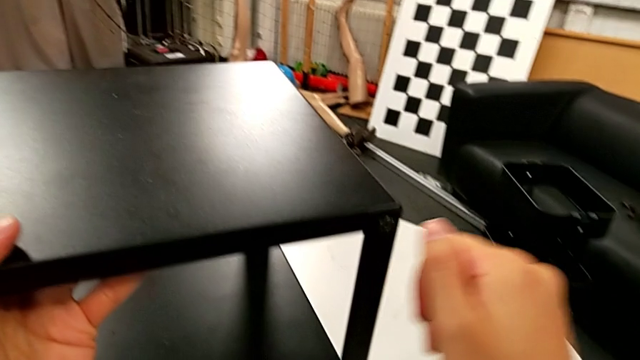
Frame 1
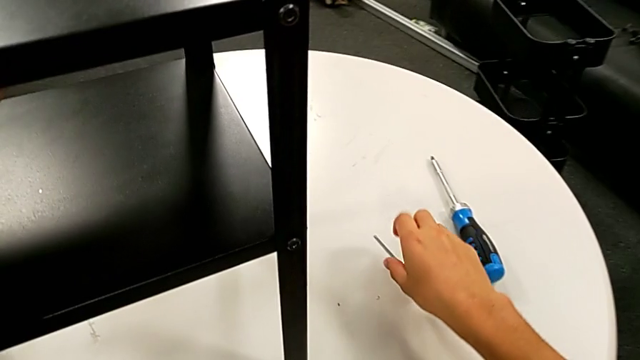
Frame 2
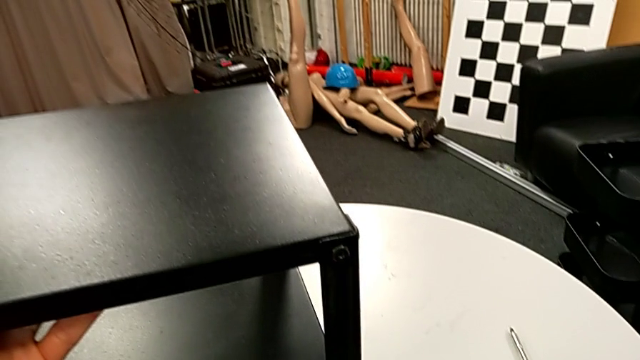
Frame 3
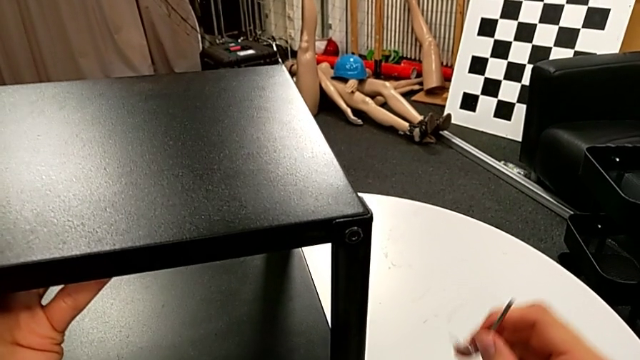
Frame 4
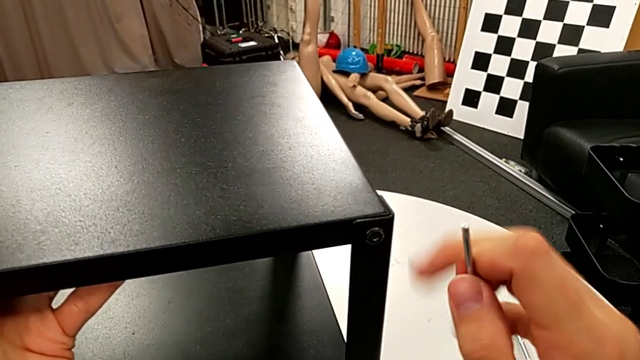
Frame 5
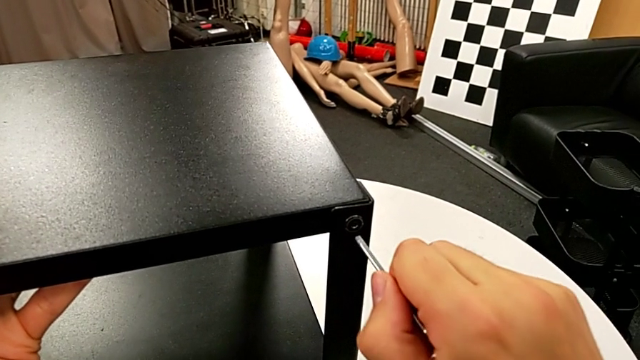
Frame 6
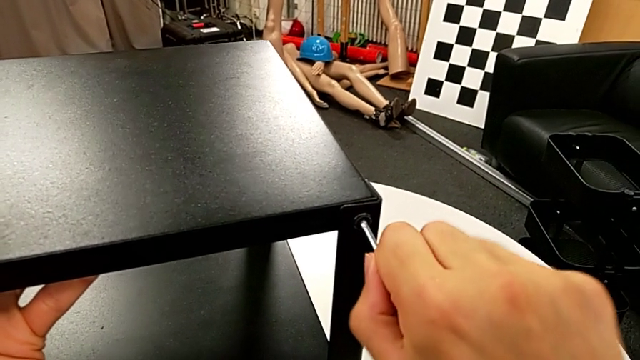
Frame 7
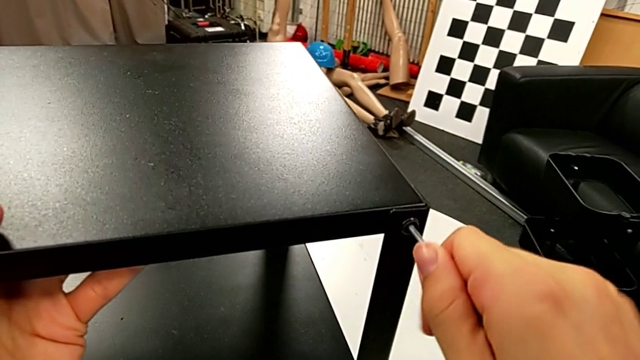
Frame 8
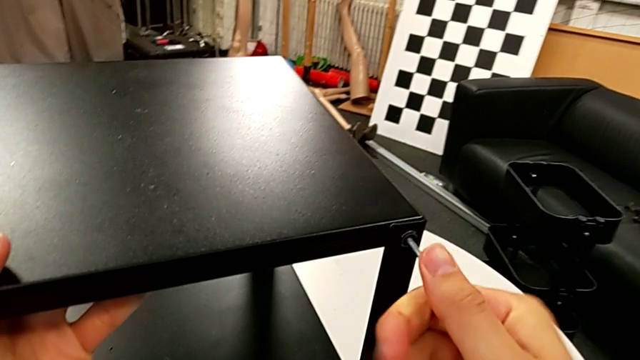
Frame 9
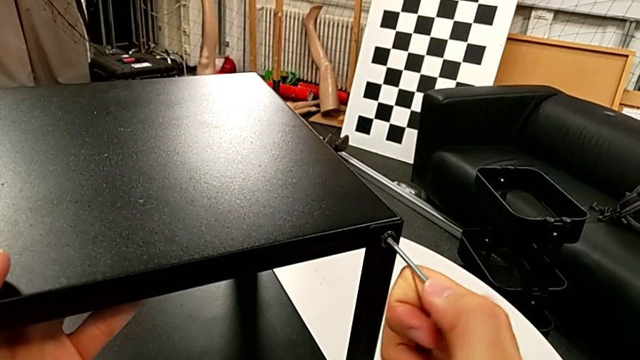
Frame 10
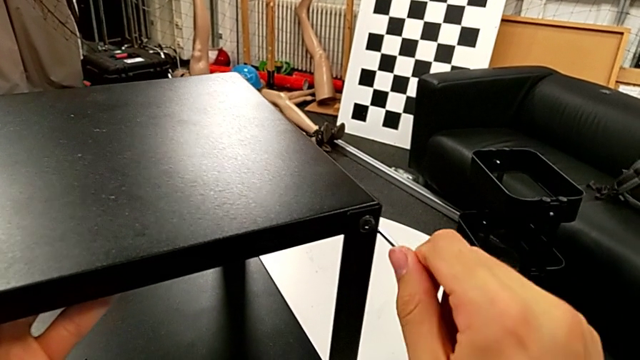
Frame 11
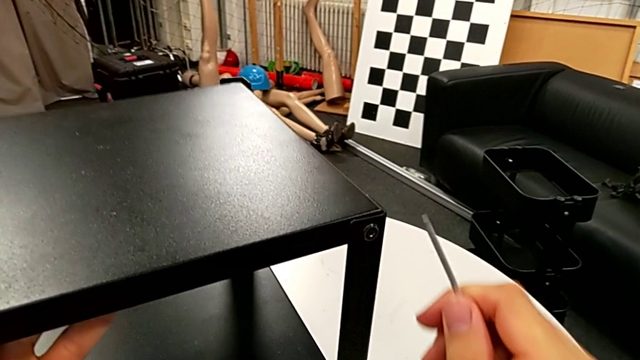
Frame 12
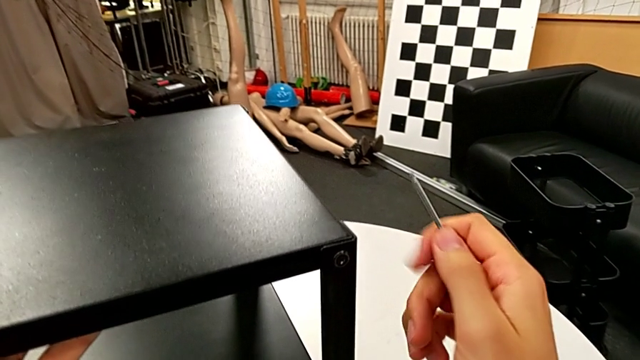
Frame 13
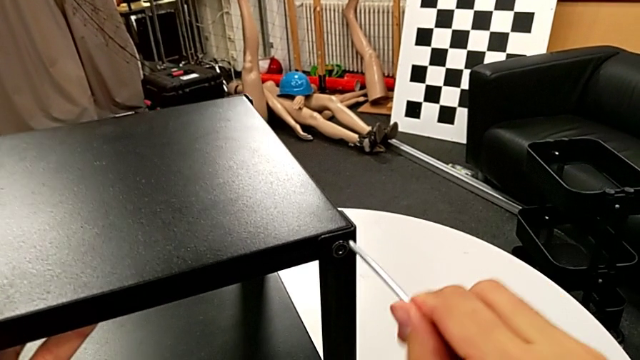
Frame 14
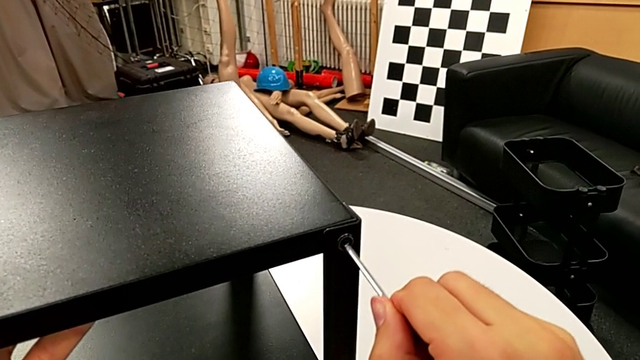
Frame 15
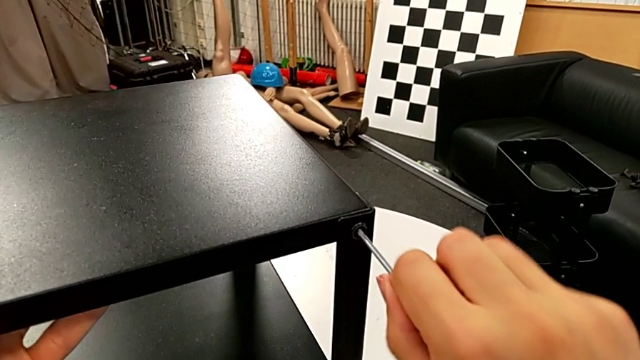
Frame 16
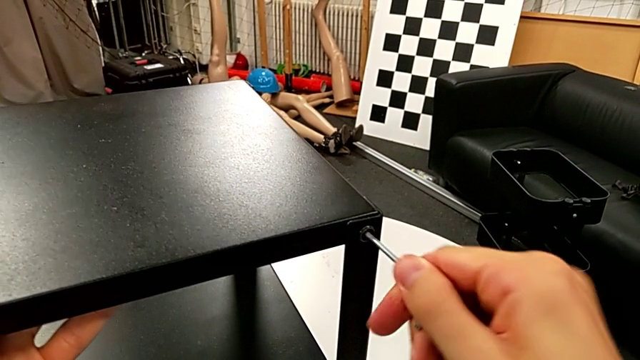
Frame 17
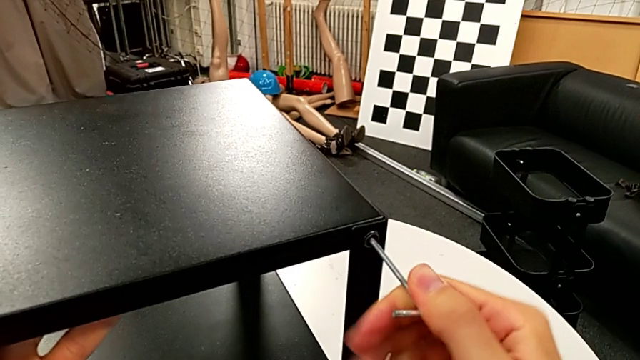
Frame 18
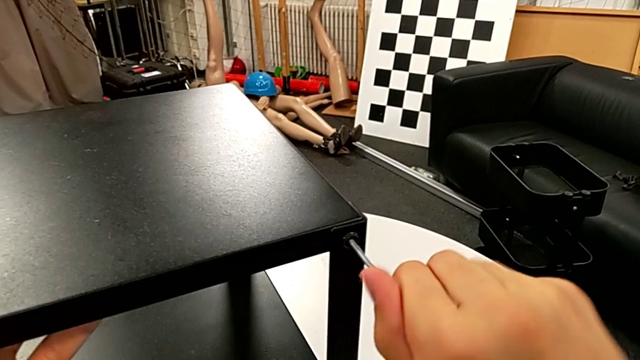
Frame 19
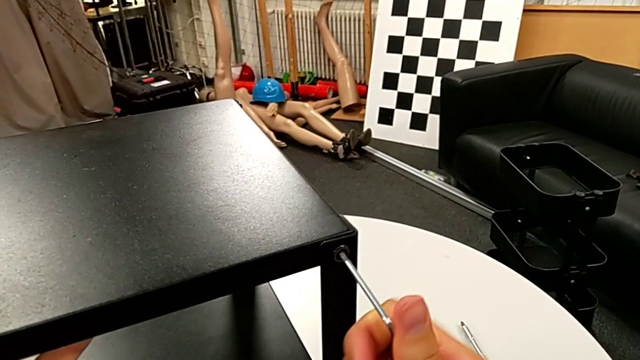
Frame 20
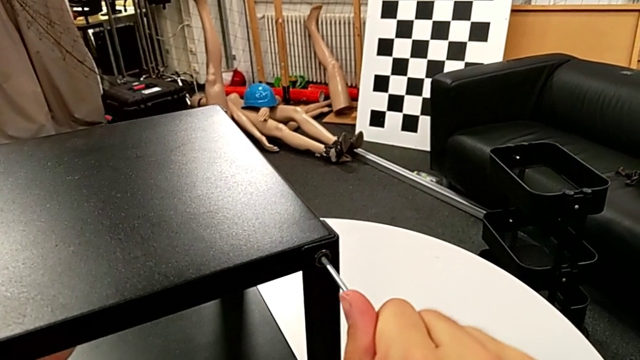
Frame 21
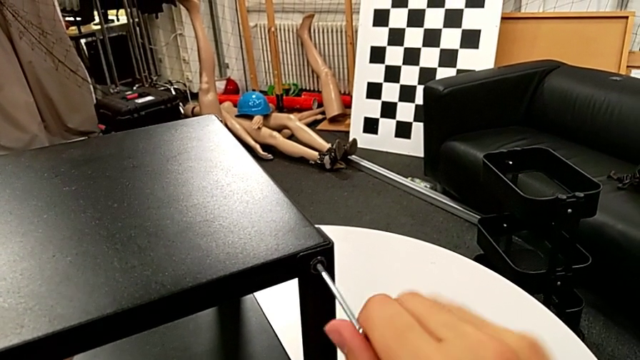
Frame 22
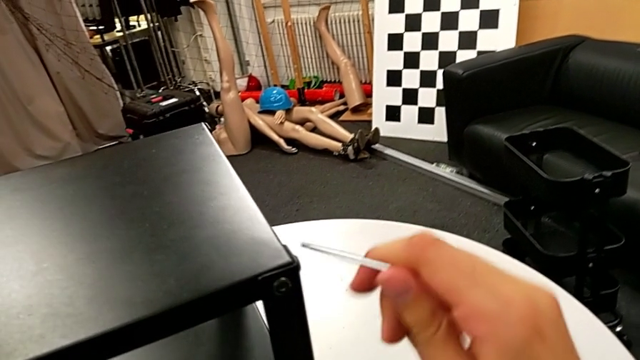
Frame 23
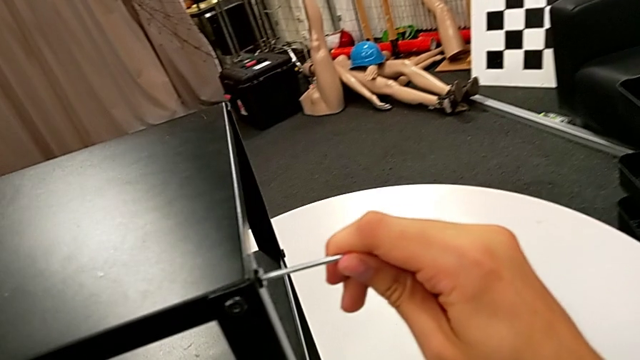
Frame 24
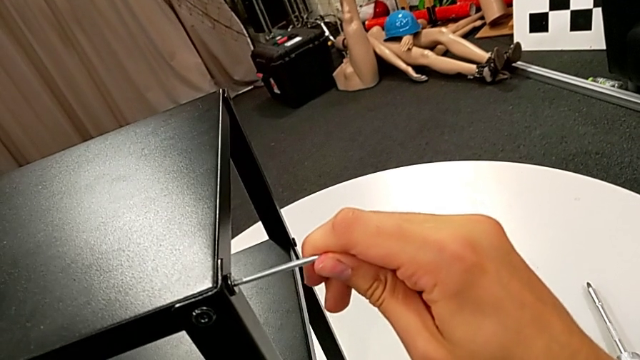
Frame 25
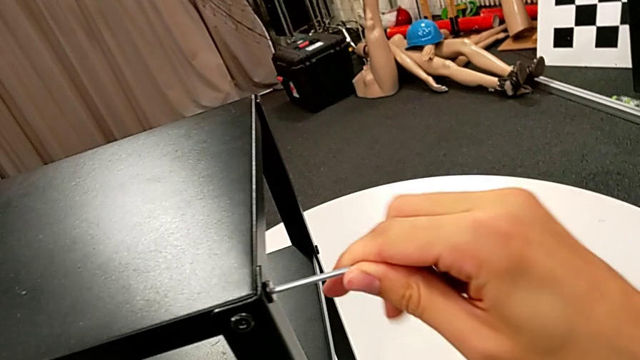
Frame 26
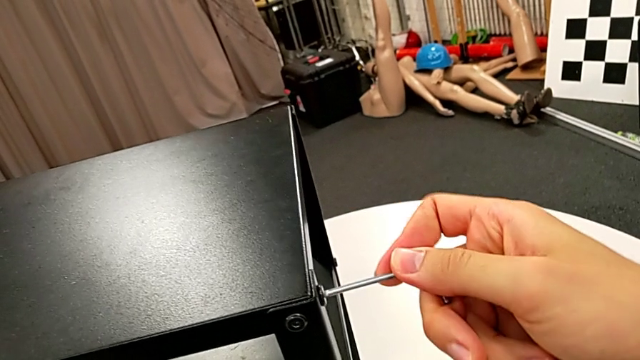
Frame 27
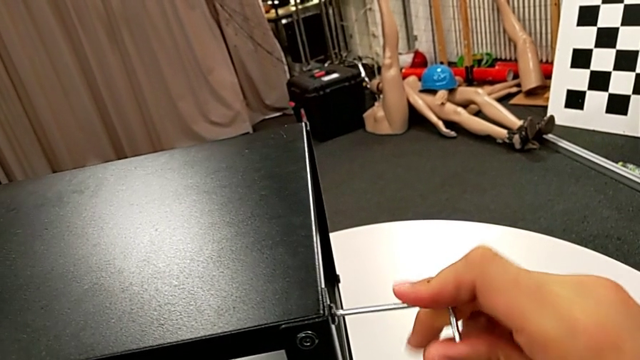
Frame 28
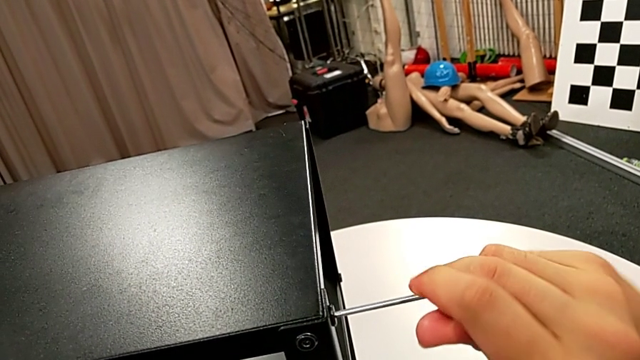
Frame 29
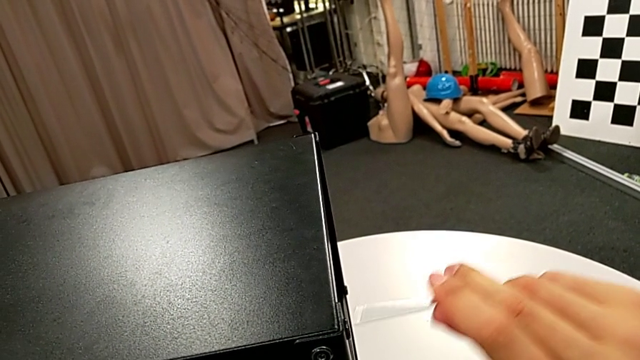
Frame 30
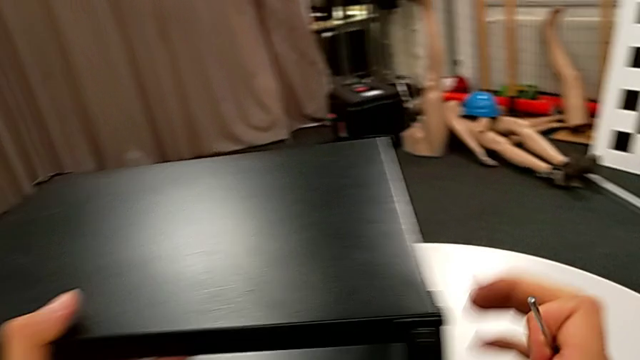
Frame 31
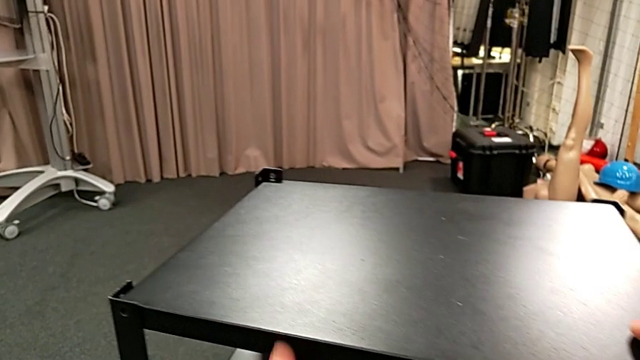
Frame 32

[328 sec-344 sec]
The camera wearer is flipping the table and screwing the first leg to the top base. They grab the Allen wrench, insert it, screw the hex socket head, withdraw the Allen wrench, insert it, screw the hex socket head, withdraw the Allen wrench, insert it, screw the hex socket head and withdraw the Allen wrench.

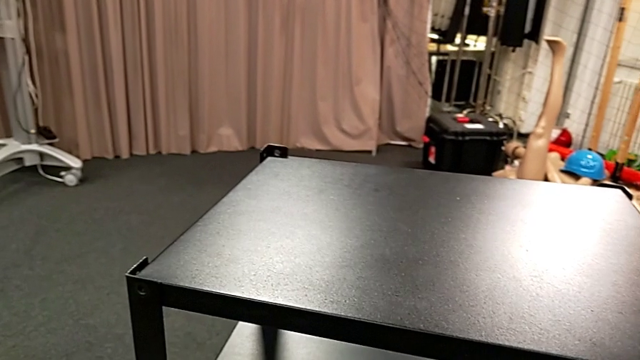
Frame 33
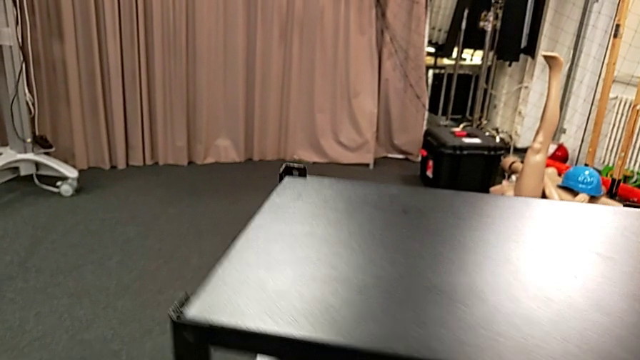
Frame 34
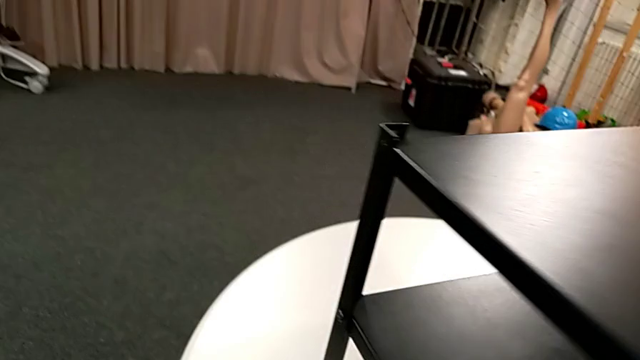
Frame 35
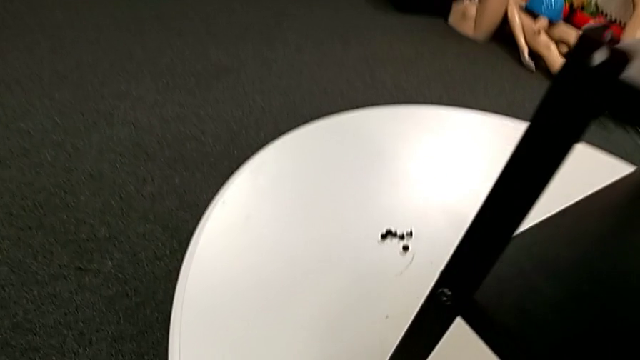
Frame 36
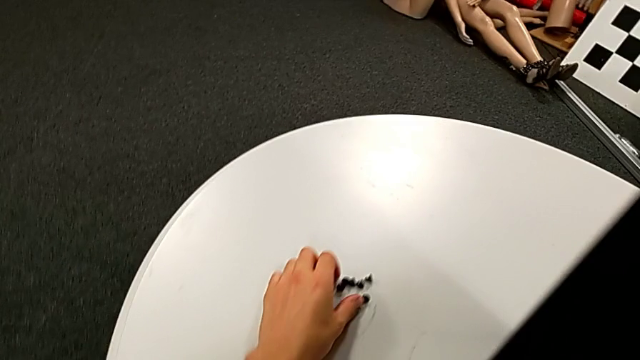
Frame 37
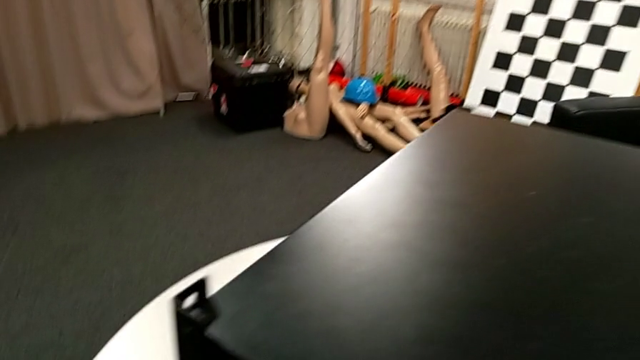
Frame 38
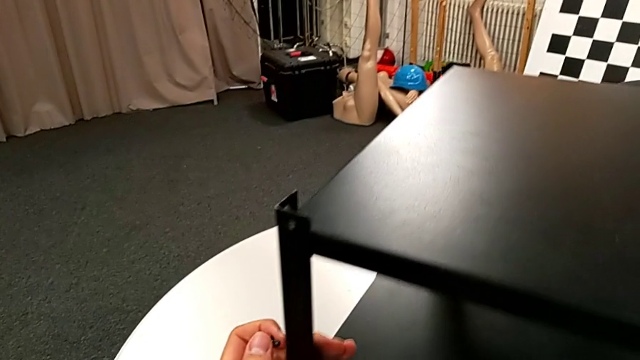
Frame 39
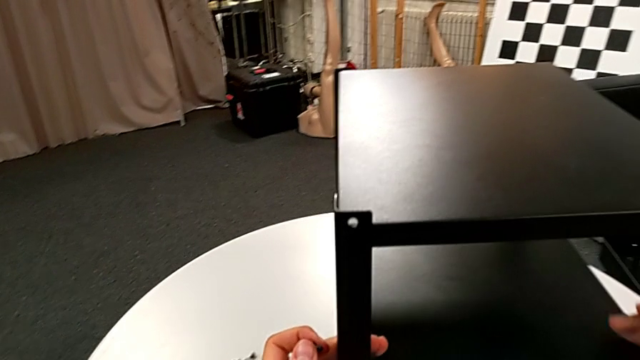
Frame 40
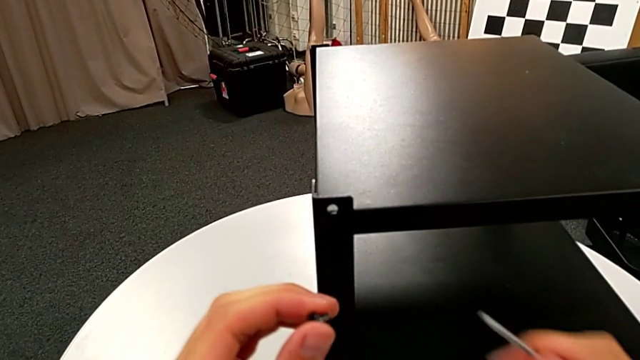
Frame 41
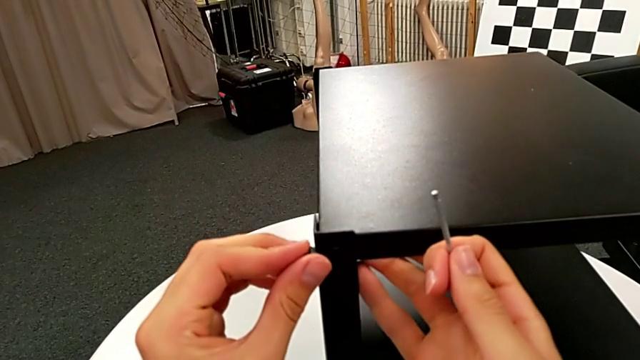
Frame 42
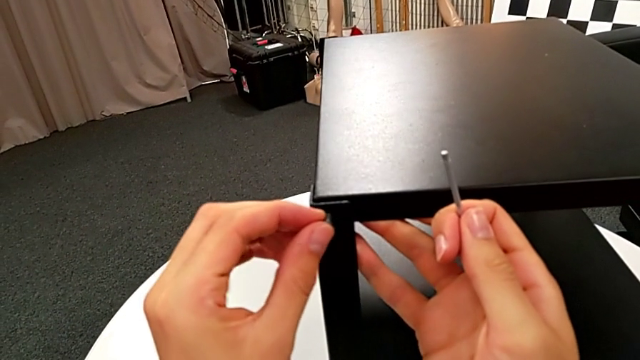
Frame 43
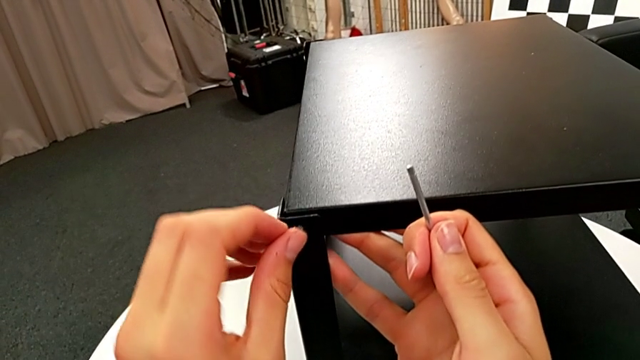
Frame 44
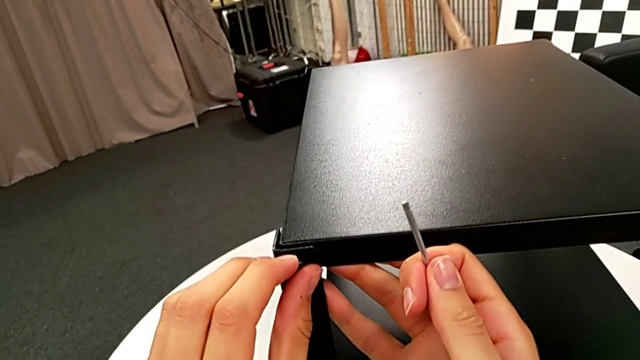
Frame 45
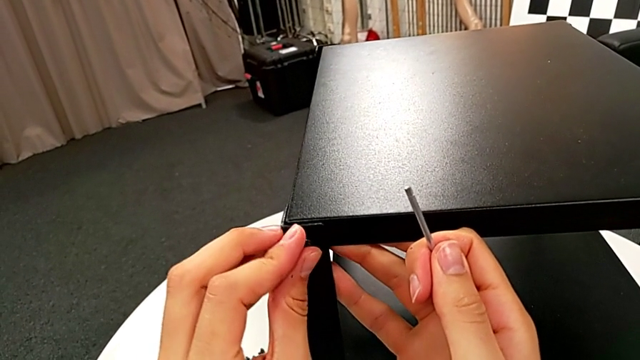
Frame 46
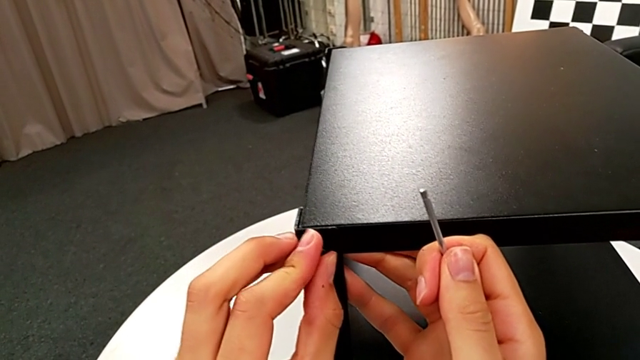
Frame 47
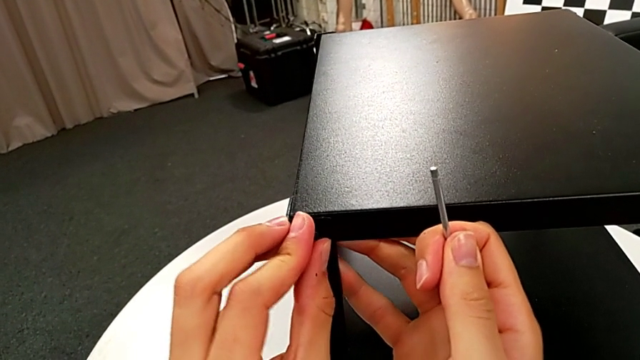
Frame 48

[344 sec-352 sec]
He is screwing the second leg to the top base. They slide the nightstand, grab the hex socket head, slide the nightstand, align the tray and insert the hex socket head.
